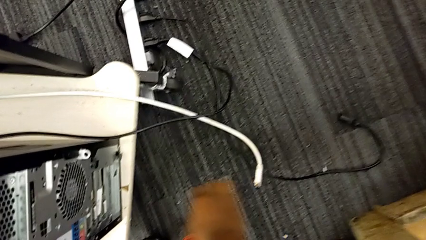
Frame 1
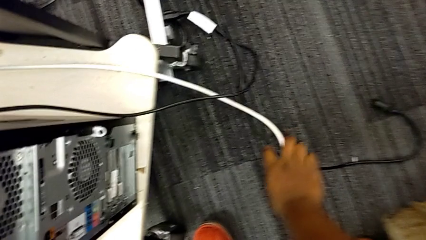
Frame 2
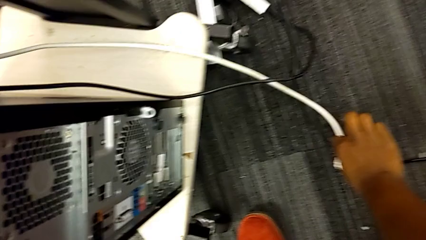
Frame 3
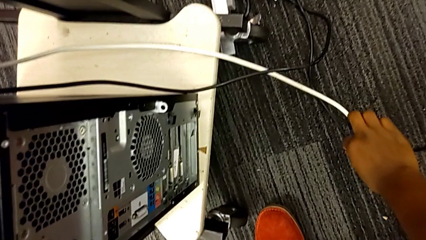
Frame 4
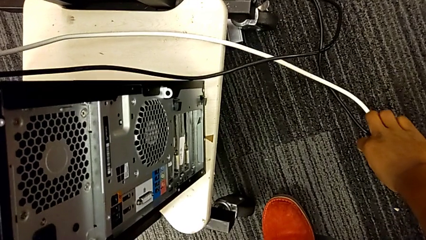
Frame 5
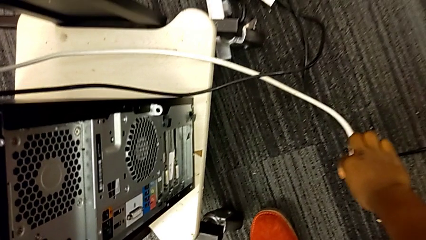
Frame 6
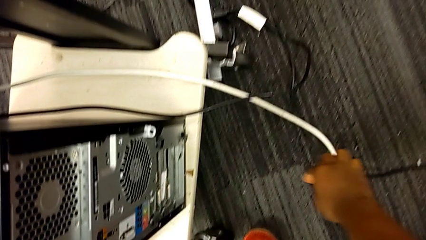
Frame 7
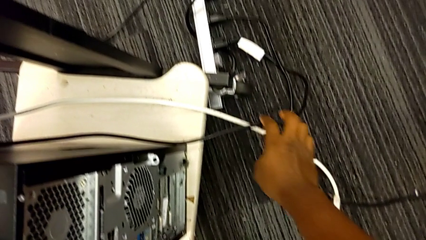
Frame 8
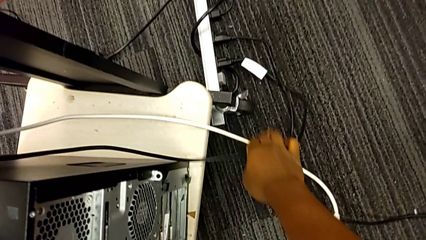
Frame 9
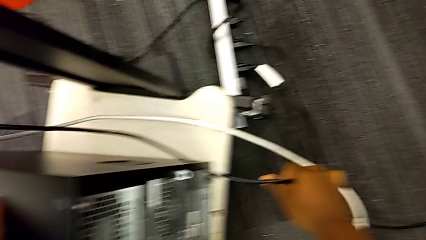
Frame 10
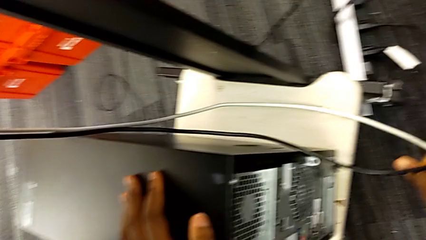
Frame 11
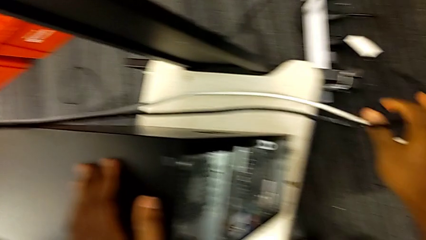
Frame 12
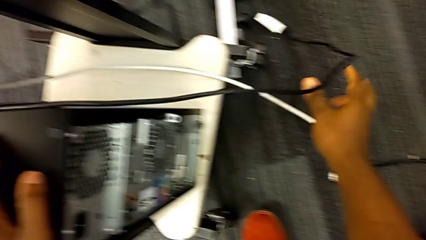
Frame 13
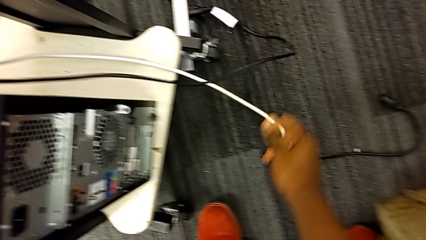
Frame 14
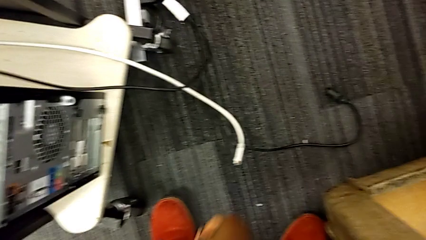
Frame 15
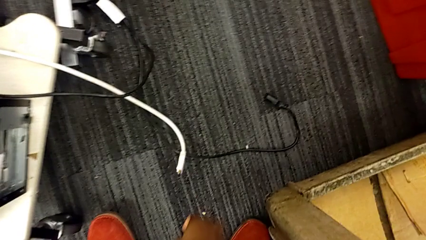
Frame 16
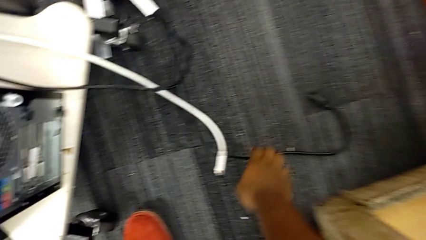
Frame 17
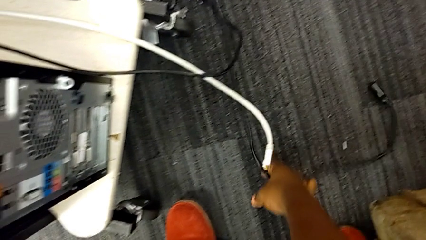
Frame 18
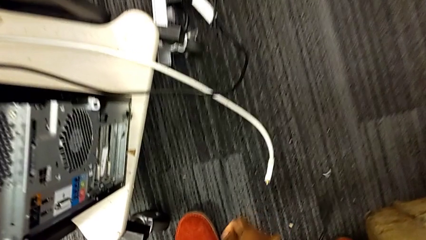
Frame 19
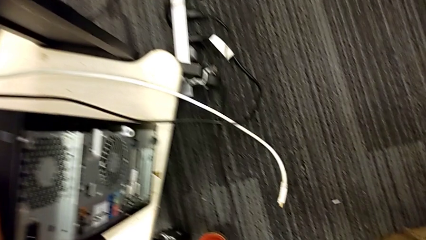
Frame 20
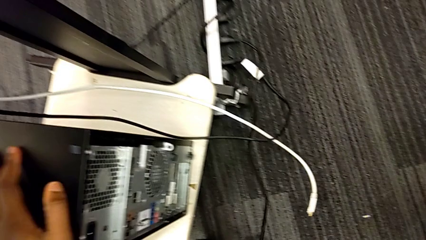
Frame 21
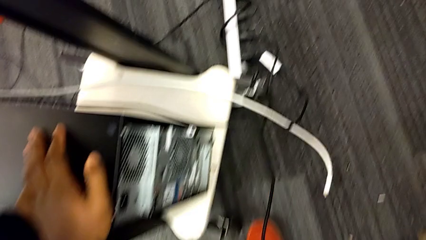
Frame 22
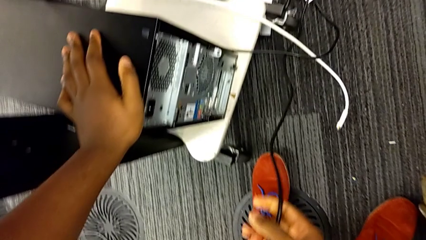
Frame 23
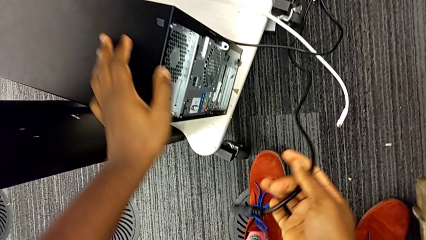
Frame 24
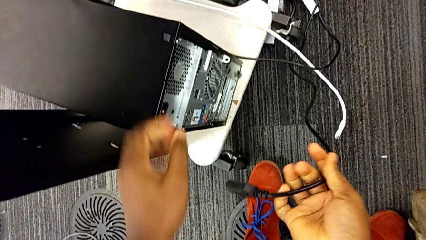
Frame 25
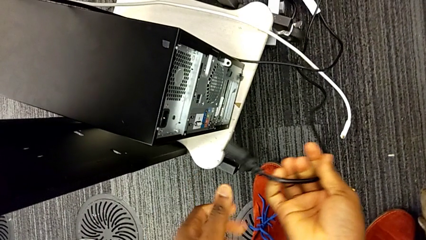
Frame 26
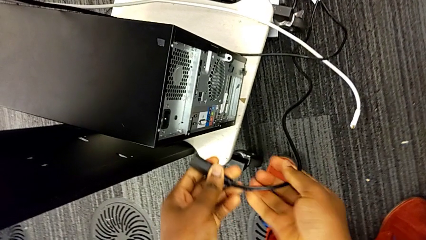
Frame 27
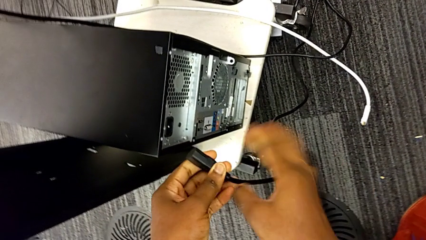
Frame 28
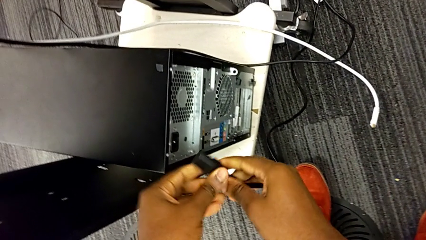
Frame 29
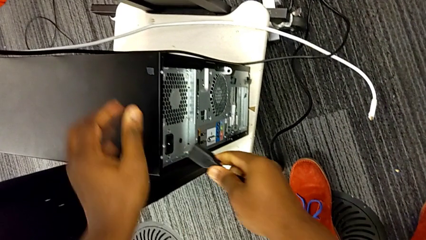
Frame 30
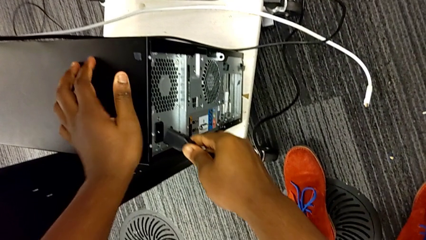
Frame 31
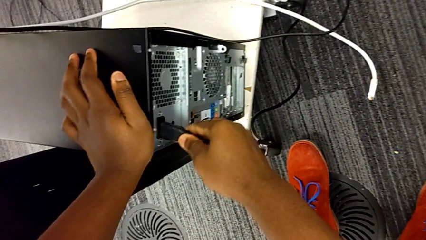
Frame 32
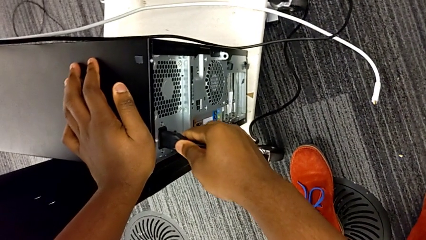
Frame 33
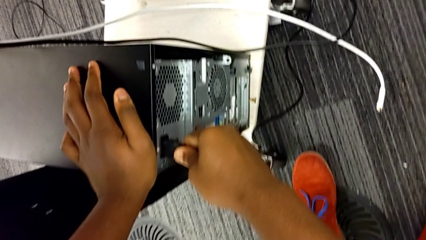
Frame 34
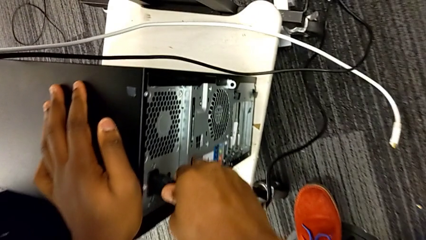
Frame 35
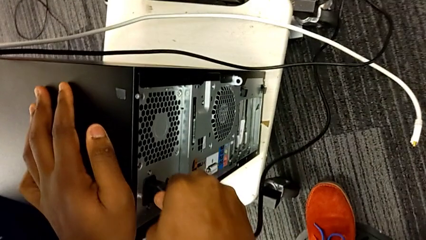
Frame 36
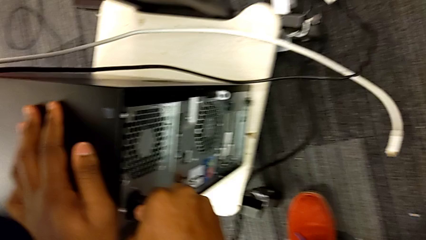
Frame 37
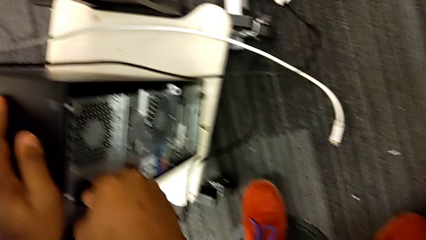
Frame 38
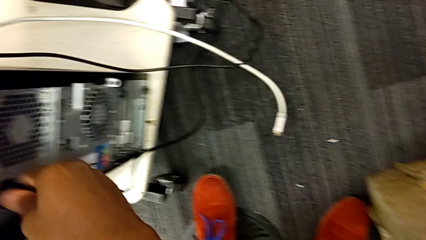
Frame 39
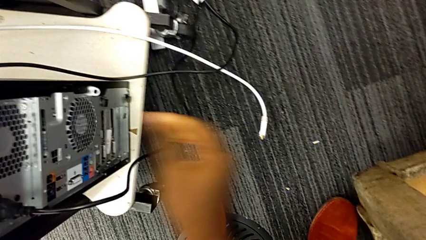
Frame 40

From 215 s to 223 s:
The camera wearer plugs the black wire into the computer. They wrongly grab and lift the black cable power supply, taking the wrong wire. They grab the black cable power supply, lift it and insert it.

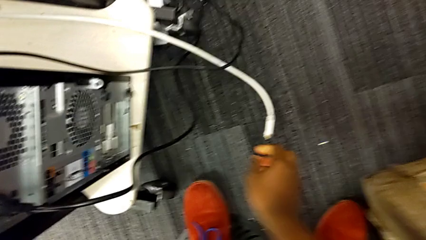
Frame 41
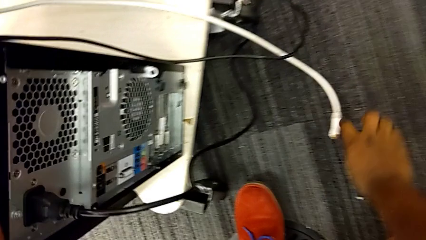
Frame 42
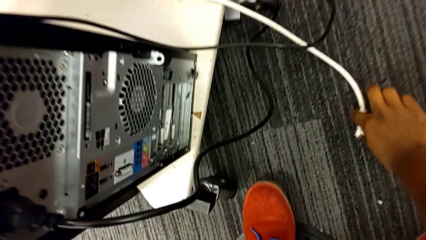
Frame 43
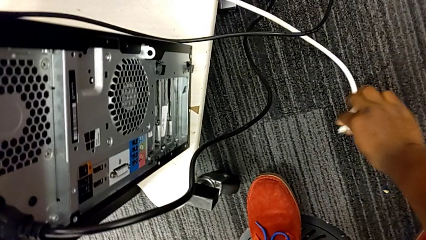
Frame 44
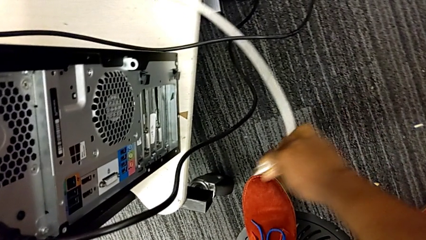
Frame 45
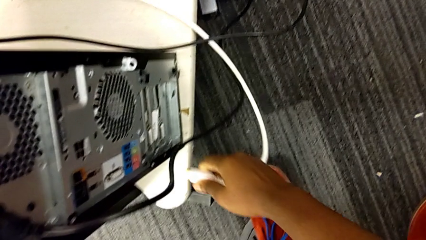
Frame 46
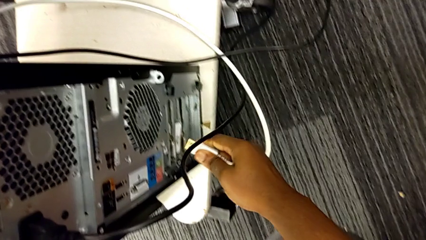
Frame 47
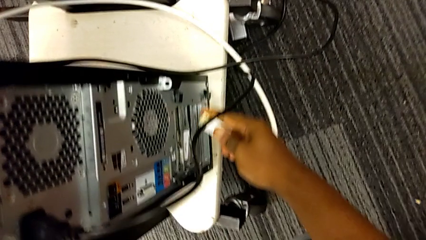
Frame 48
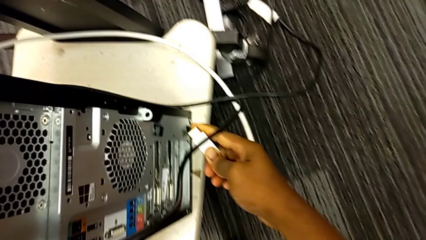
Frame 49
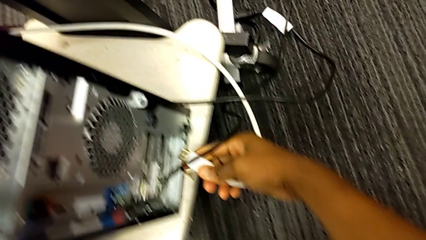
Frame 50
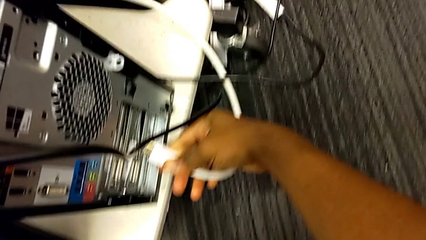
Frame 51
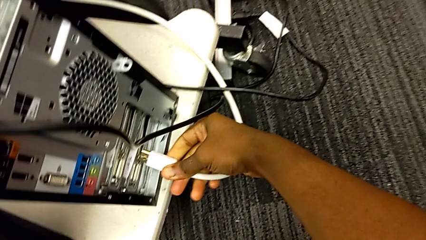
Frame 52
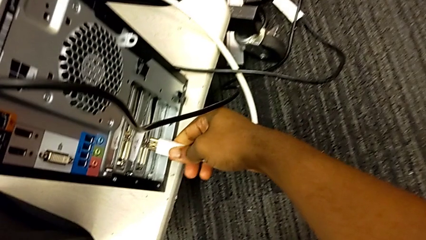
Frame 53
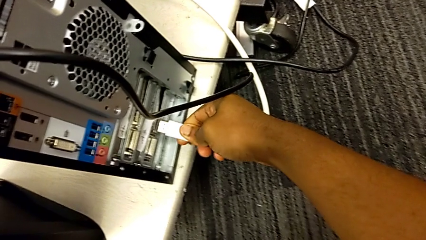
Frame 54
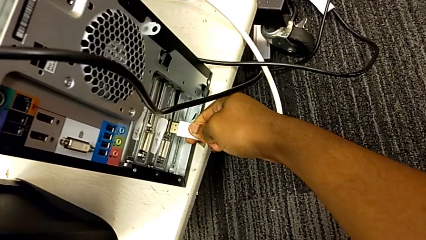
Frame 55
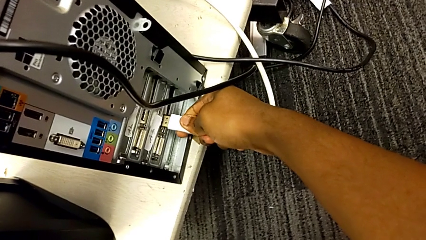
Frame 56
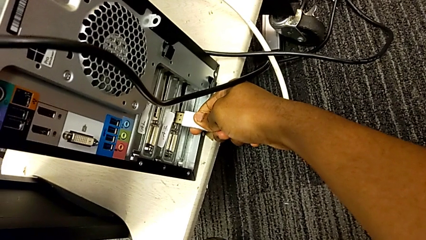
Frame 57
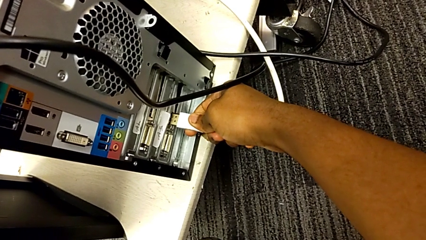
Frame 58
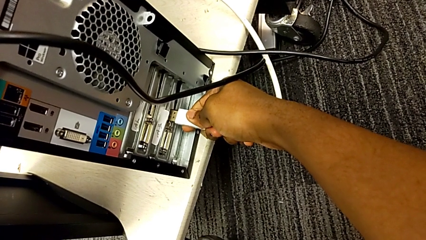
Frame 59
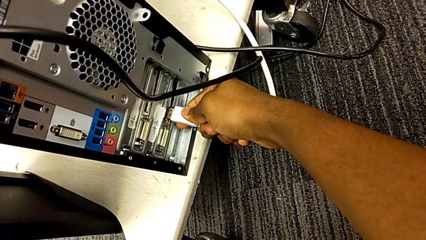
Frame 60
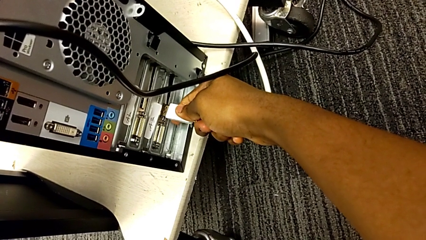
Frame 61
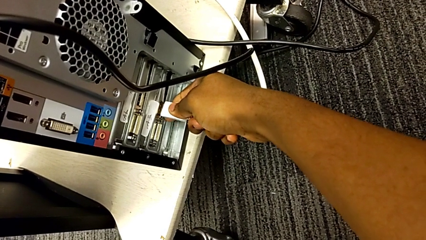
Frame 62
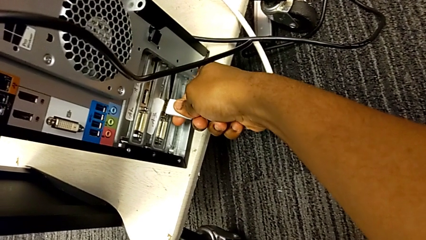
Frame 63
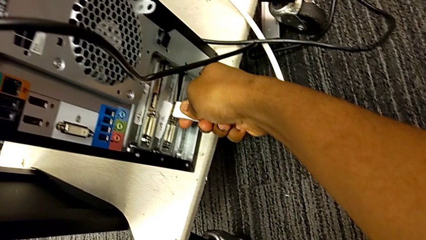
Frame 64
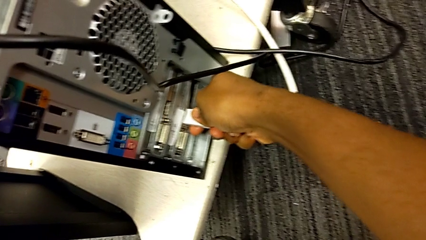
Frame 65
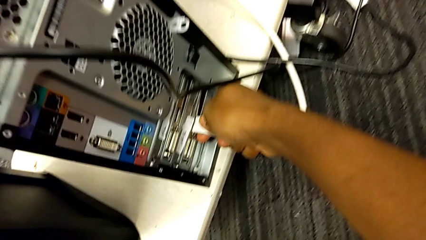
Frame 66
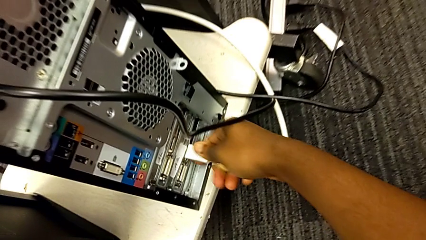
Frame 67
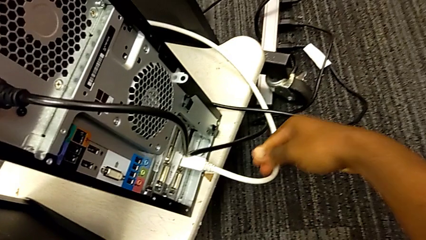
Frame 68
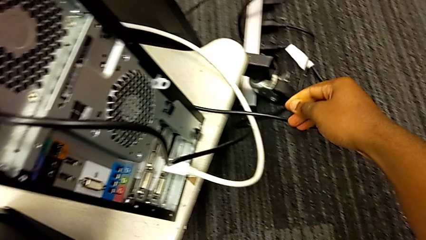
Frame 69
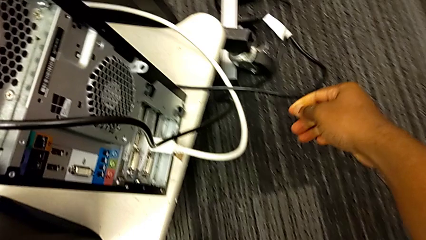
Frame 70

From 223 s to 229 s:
The camera wearer plugs the white wire into the computer. They grab the white cable, lift it and insert it.
